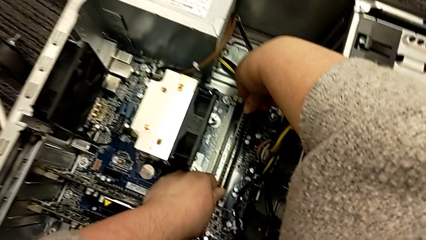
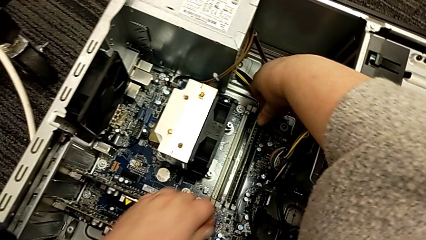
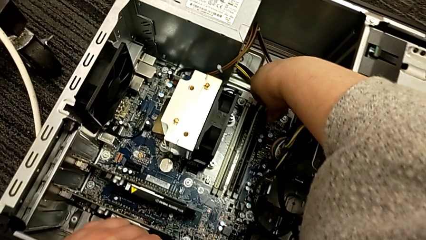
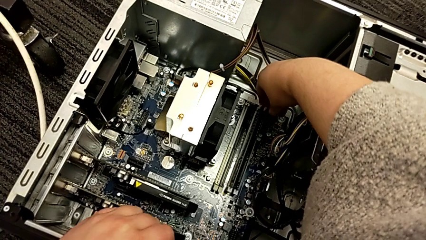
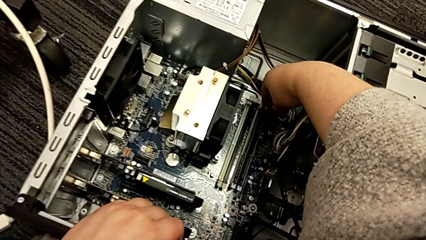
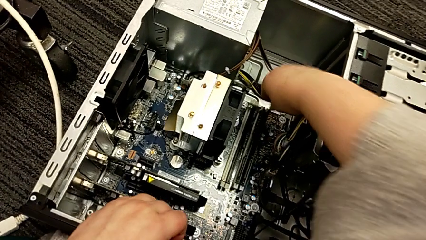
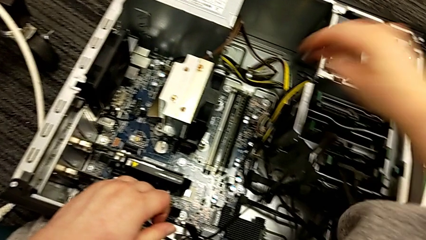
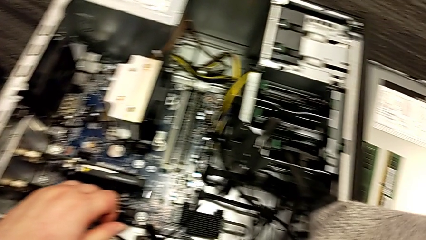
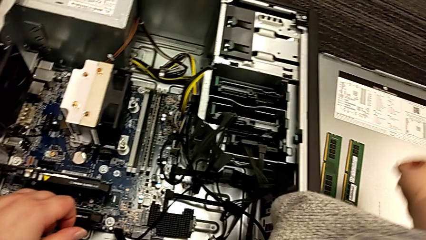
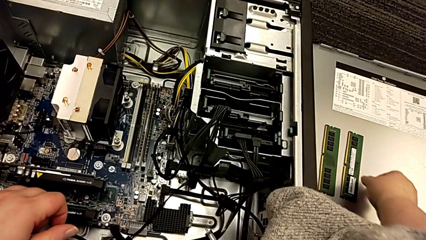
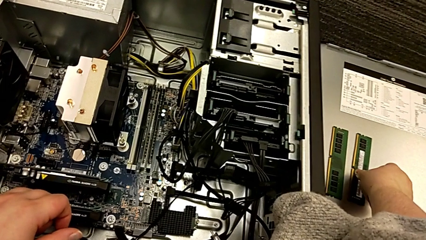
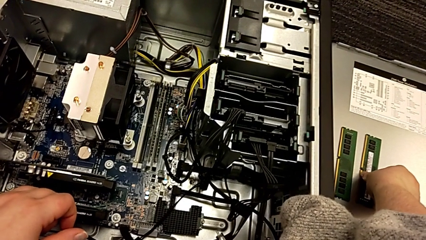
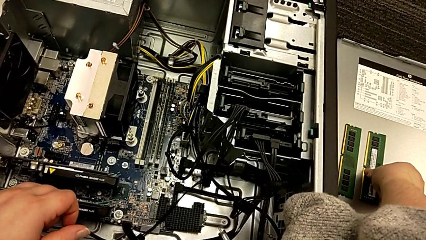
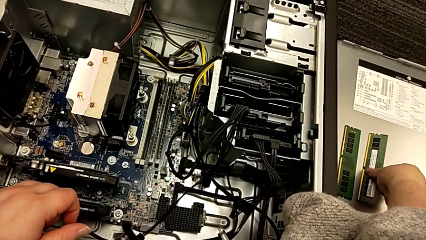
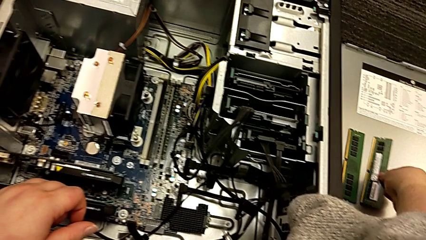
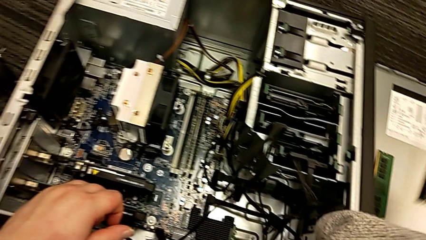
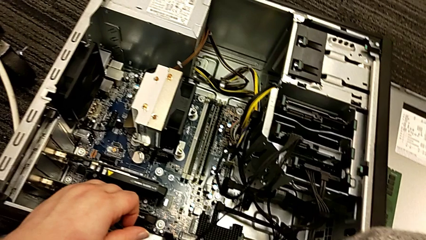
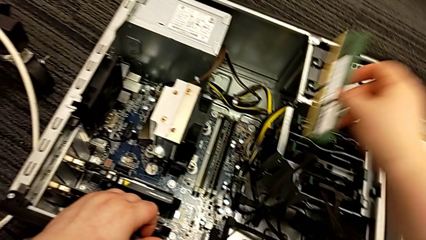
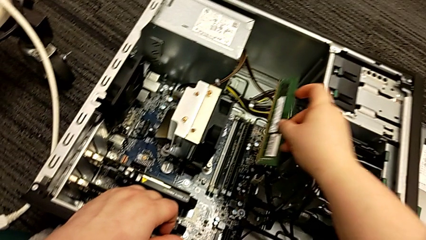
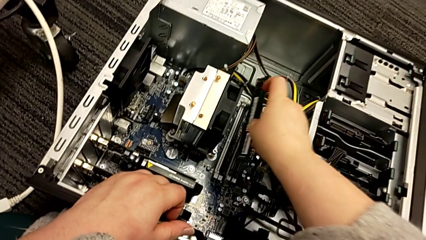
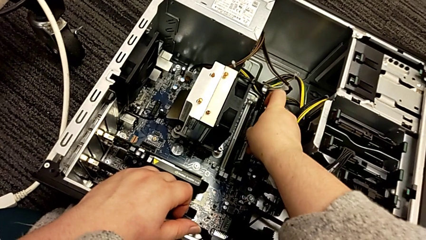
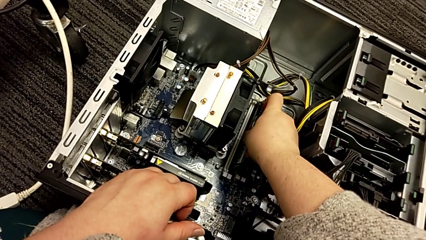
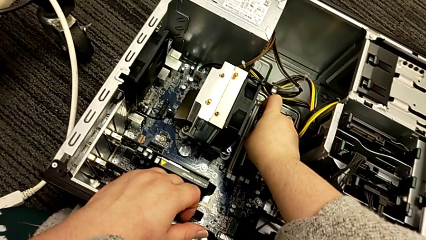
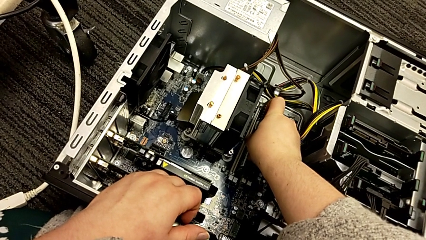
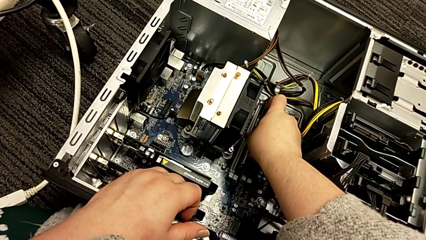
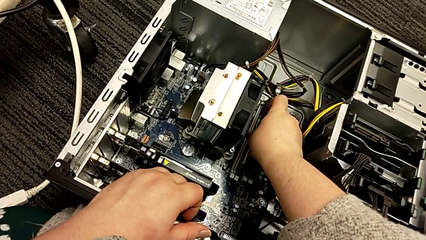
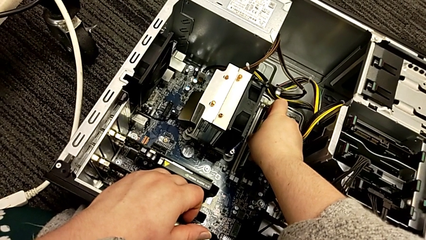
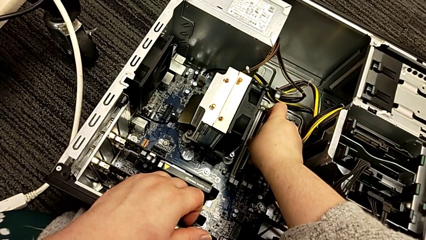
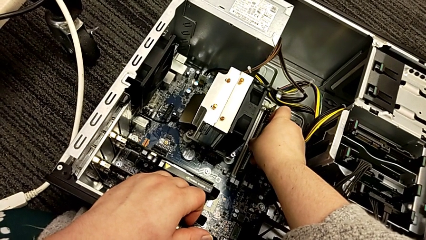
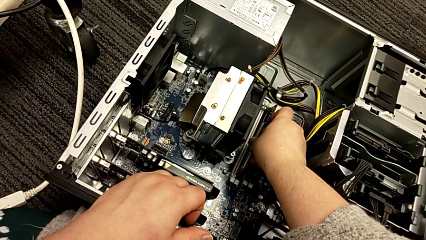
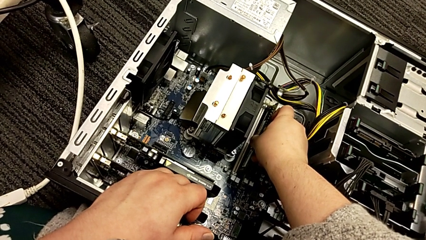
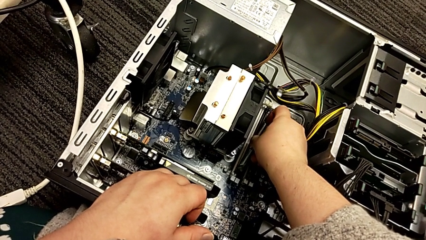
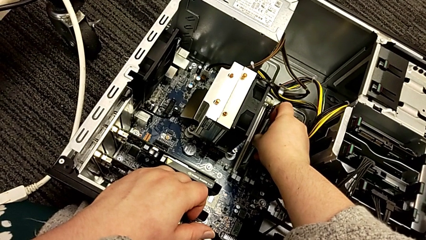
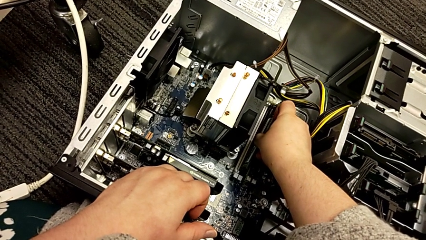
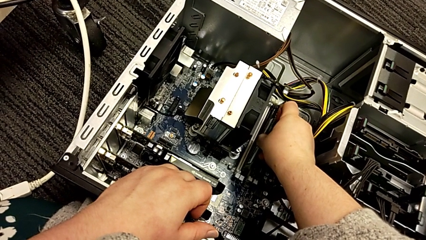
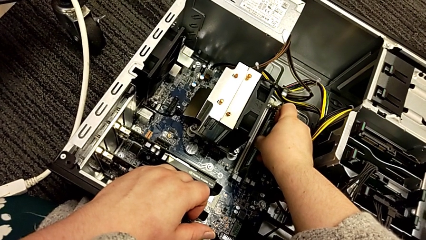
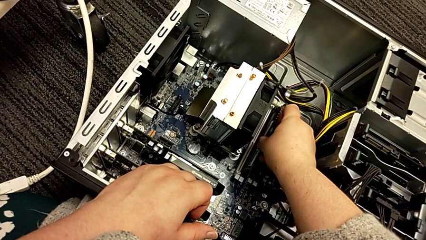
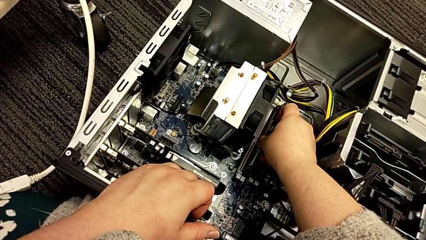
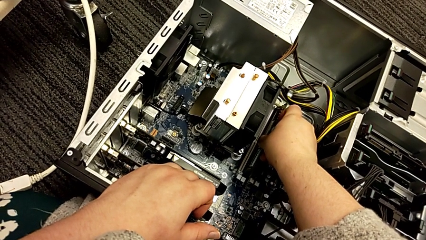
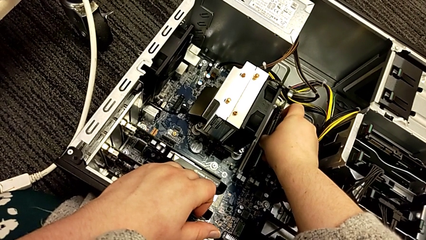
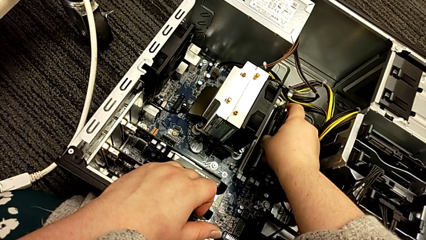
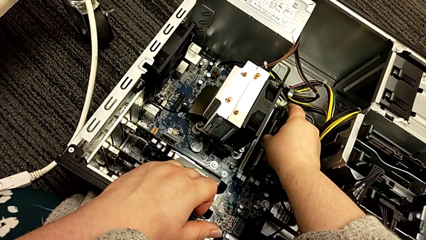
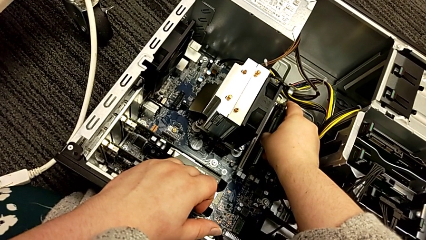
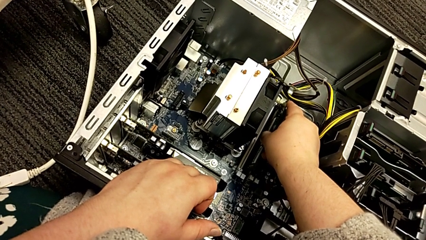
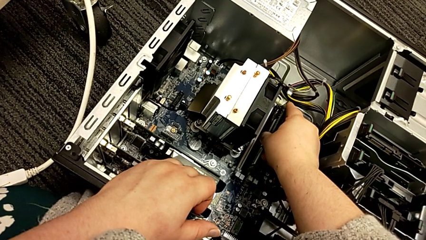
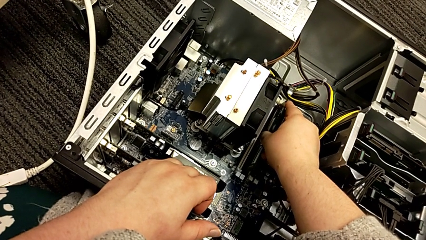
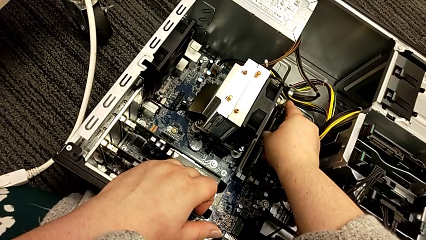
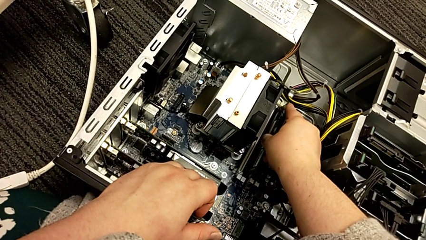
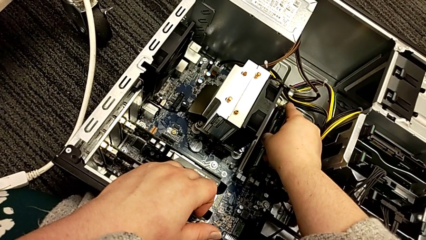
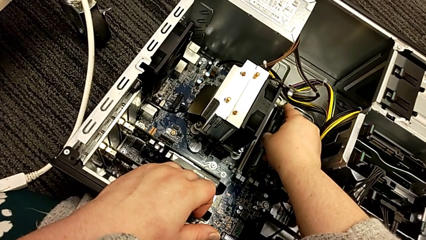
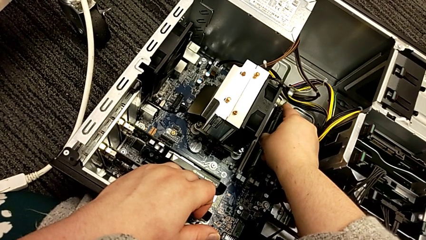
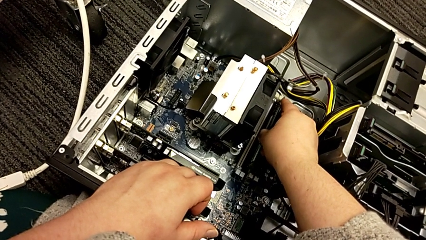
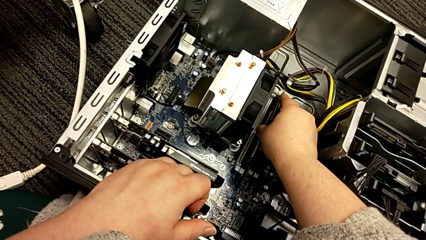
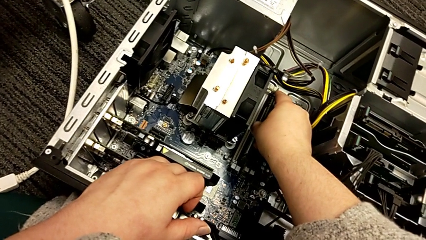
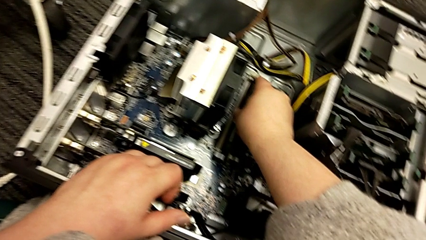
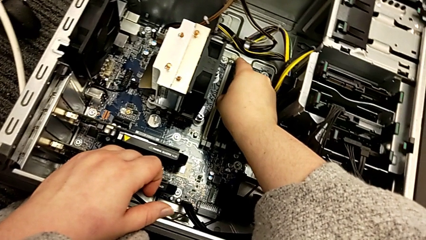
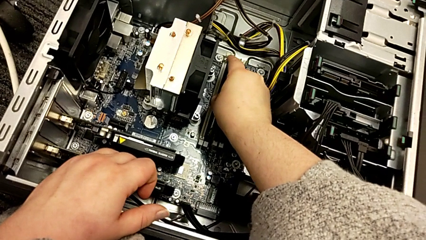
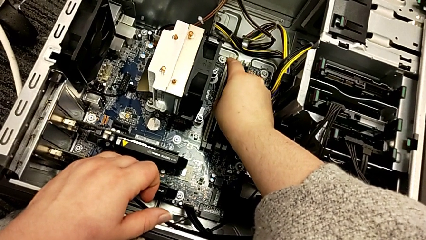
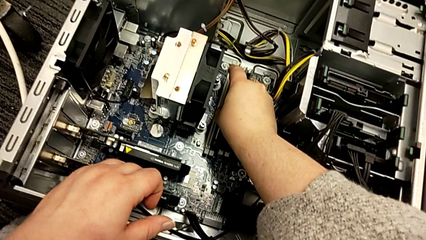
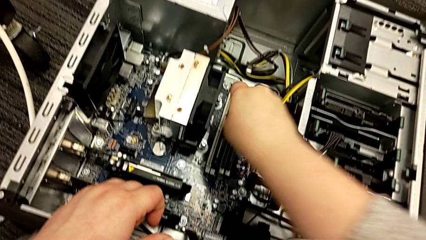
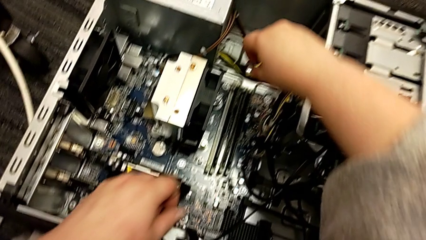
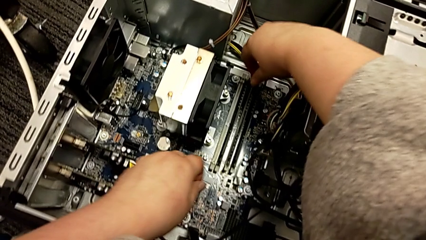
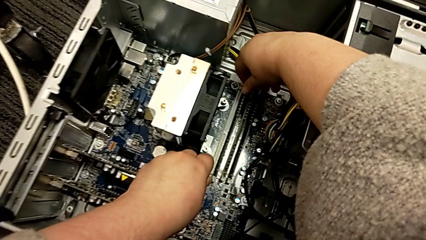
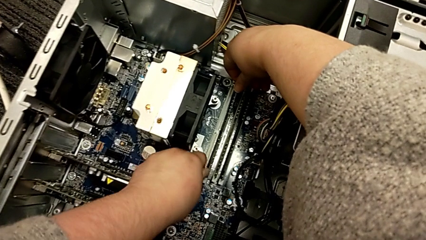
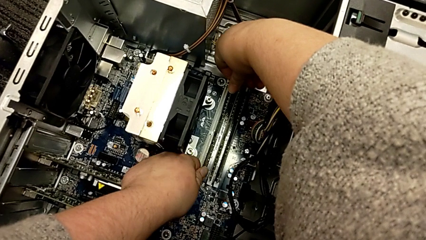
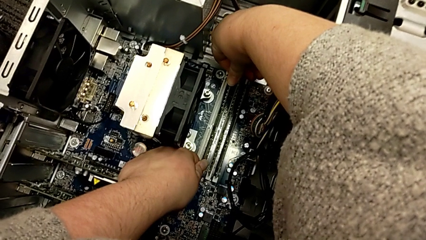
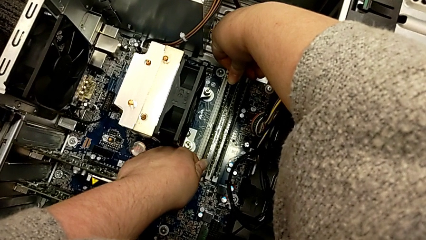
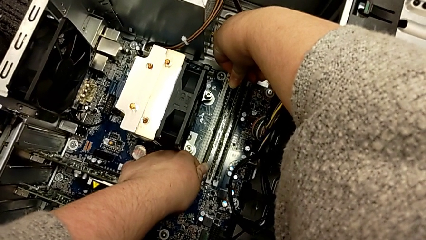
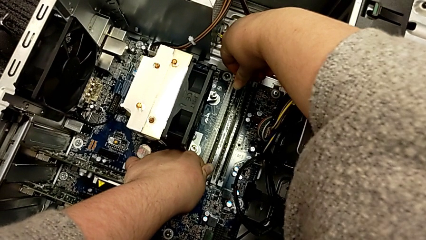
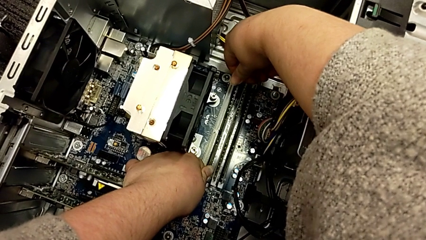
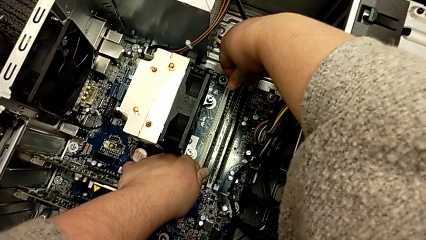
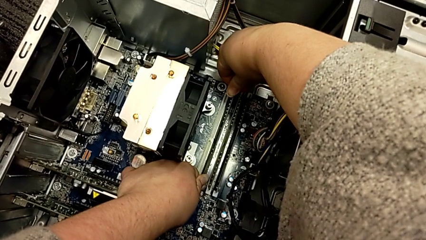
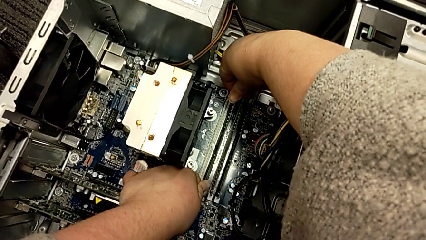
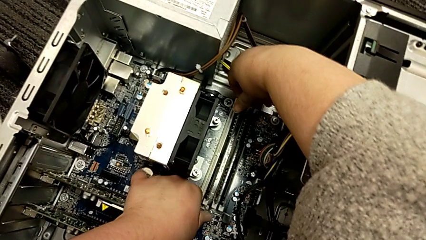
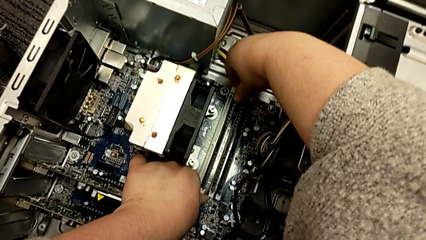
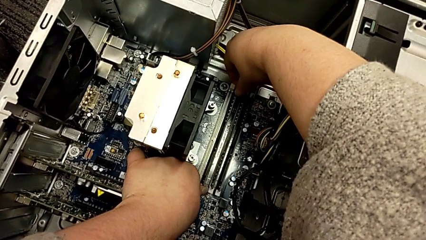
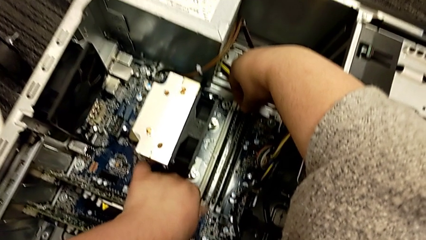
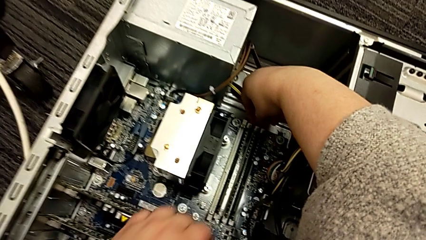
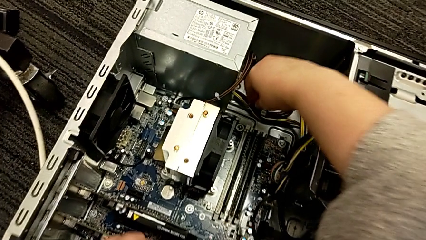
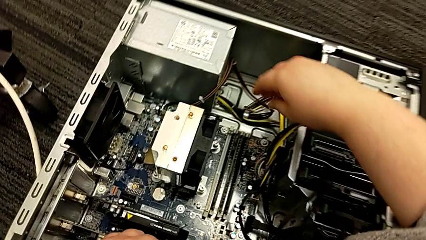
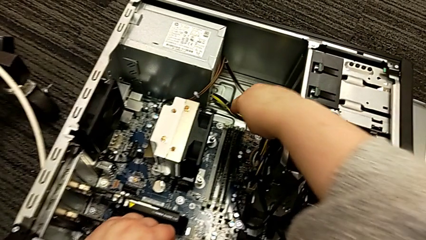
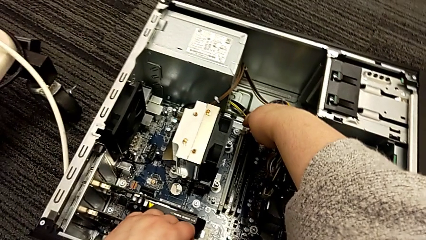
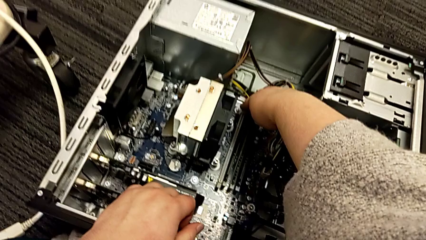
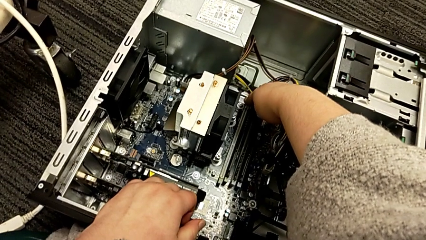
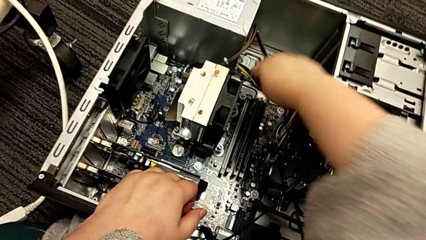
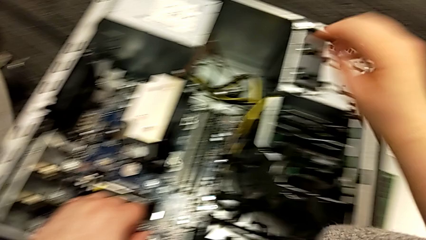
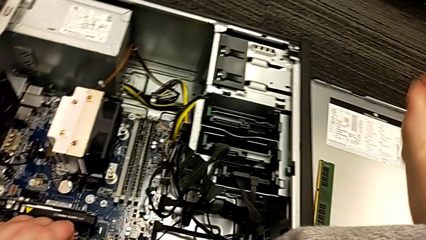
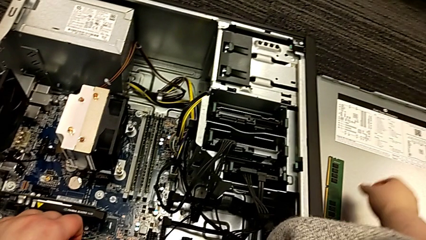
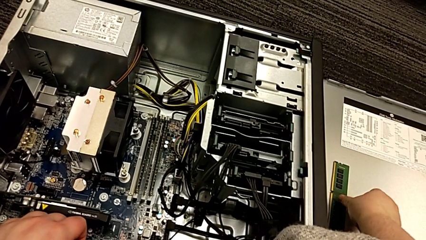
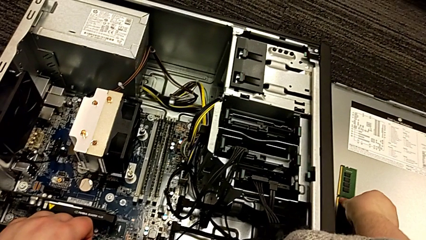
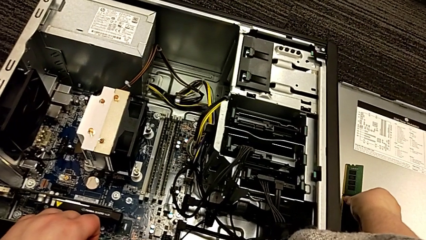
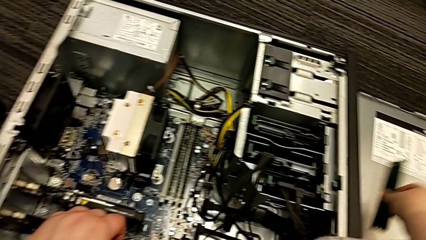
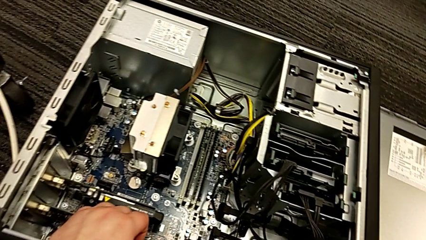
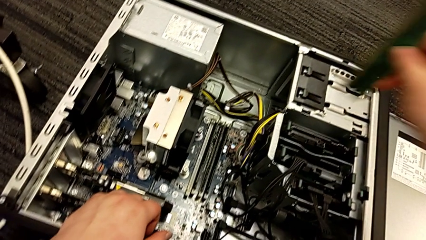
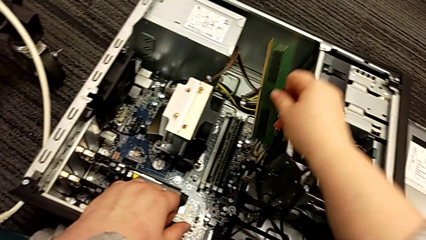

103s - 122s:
The camera wearer is putting the RAM into the computer tower. They grab the second RAM, lift it, place it, insert it, push the RAM tab and grab the first RAM.
